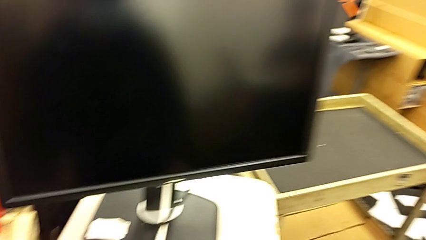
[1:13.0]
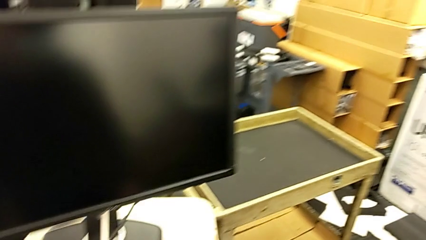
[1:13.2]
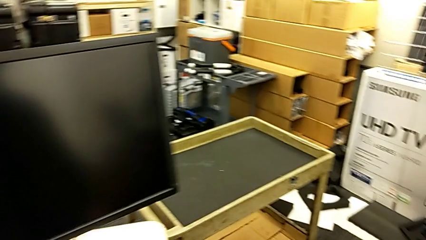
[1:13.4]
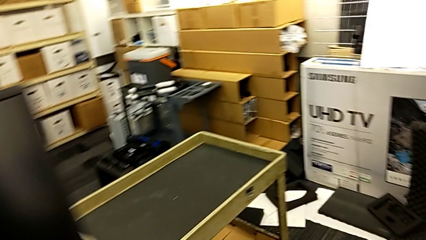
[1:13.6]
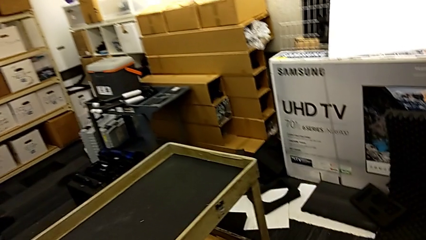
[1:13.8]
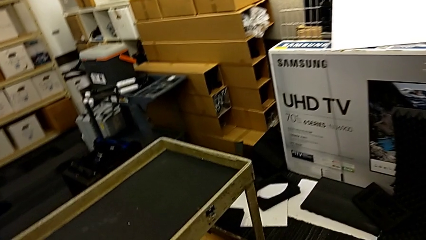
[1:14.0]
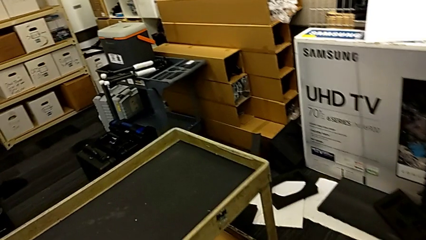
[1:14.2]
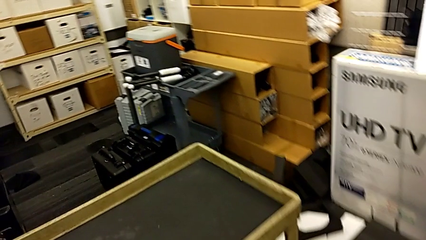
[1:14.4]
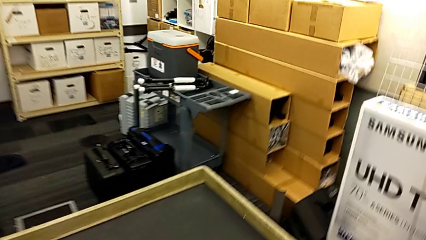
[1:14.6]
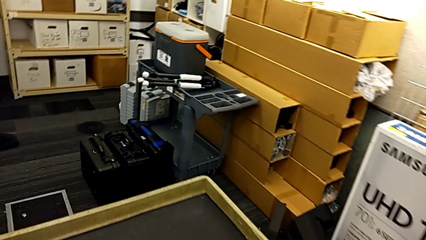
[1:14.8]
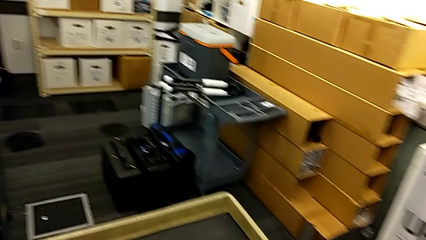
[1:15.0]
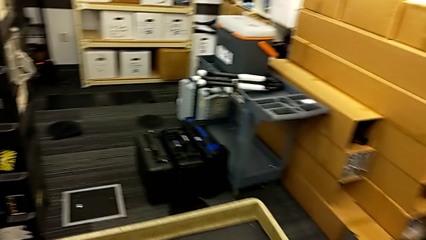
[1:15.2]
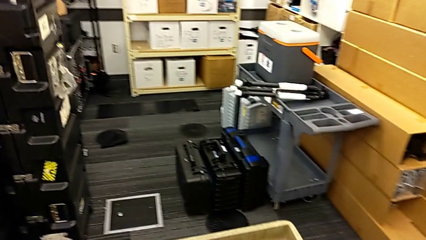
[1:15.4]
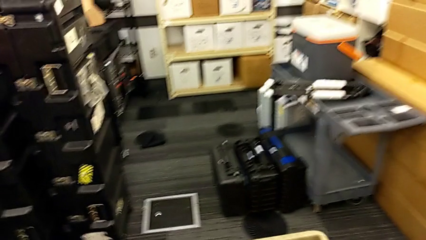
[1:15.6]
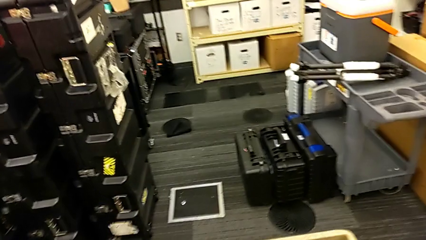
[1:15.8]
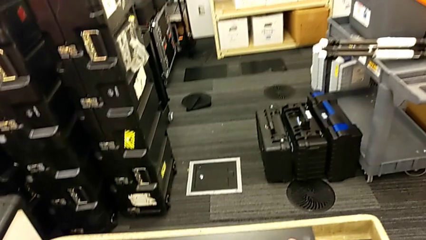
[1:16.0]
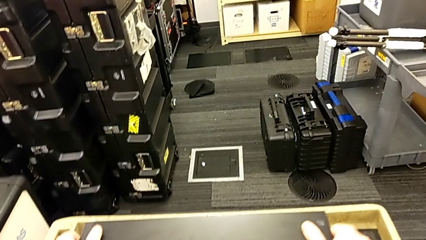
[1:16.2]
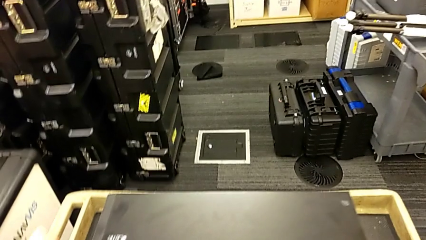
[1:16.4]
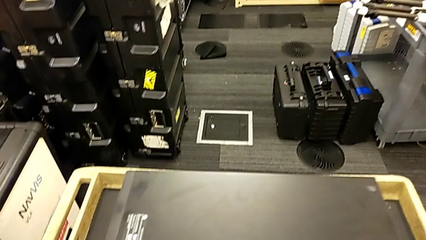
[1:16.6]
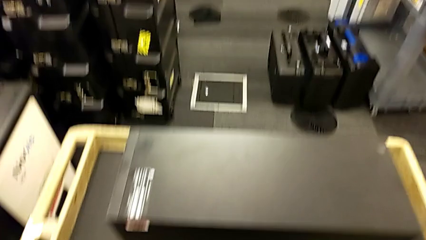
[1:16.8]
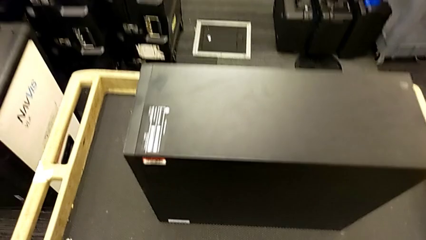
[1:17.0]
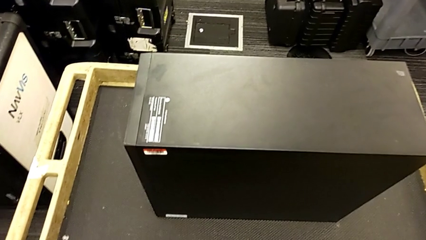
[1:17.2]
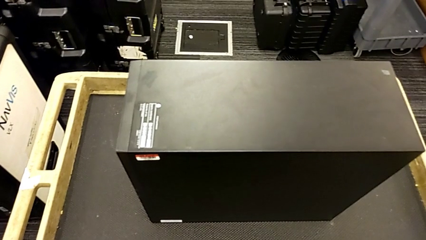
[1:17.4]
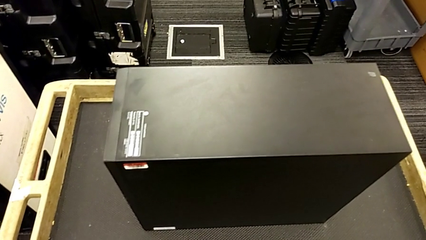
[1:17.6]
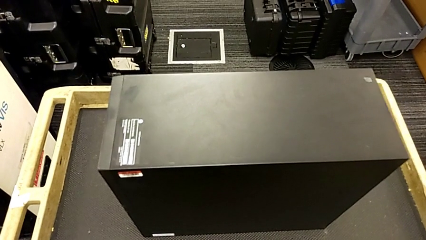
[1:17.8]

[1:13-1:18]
The camera wearer is putting the computer tower onto the car. They lift the computer tower and place it.

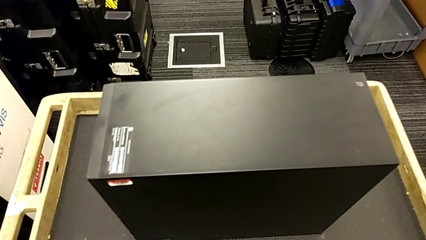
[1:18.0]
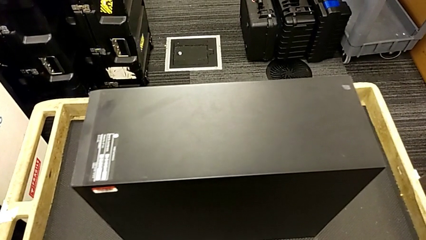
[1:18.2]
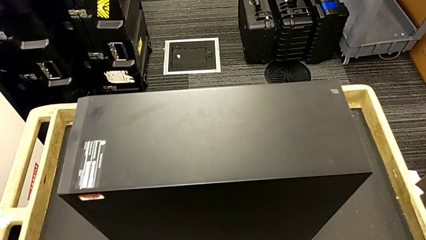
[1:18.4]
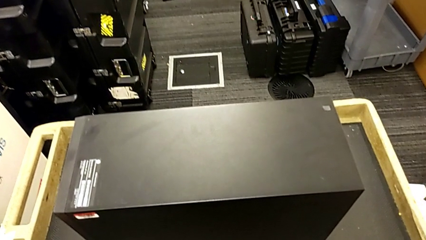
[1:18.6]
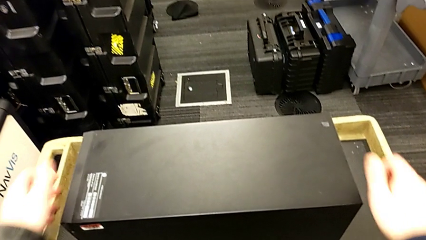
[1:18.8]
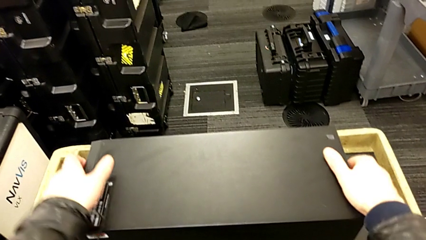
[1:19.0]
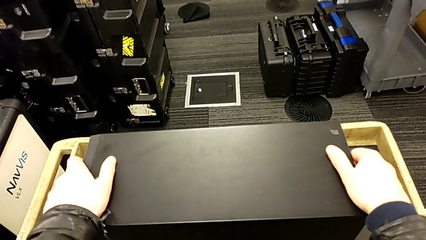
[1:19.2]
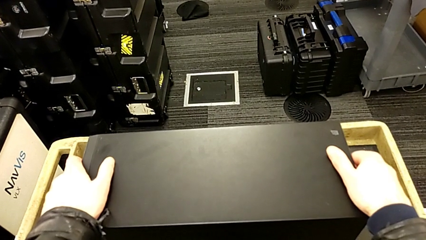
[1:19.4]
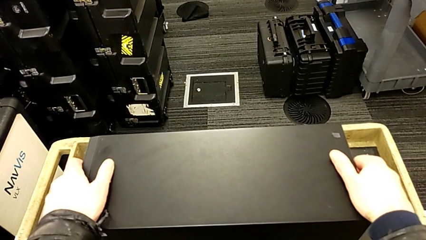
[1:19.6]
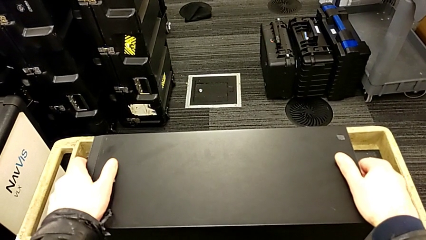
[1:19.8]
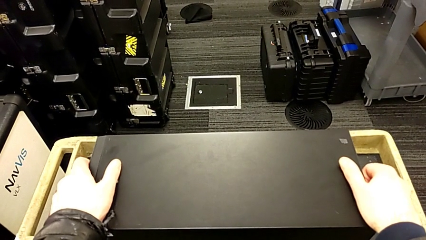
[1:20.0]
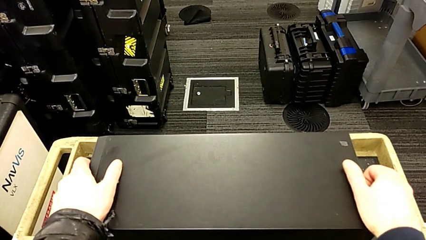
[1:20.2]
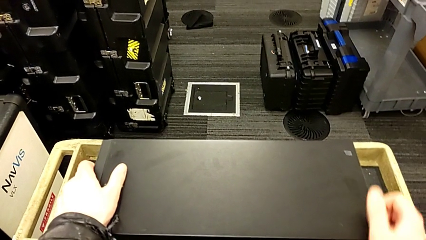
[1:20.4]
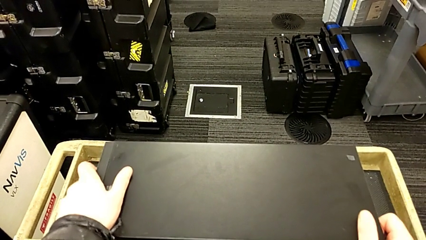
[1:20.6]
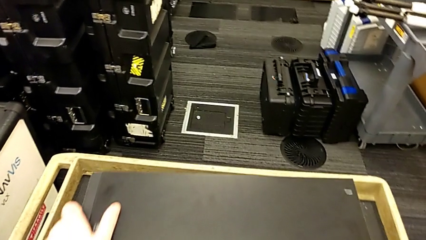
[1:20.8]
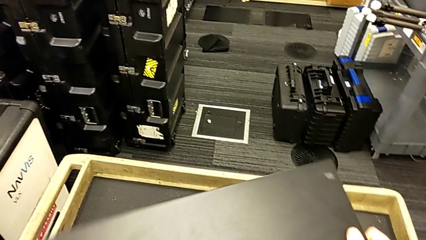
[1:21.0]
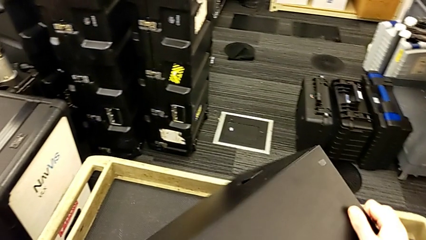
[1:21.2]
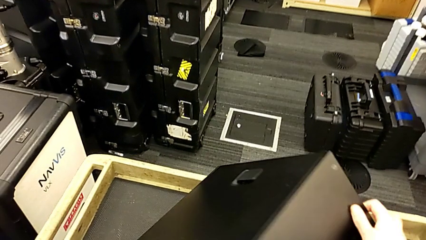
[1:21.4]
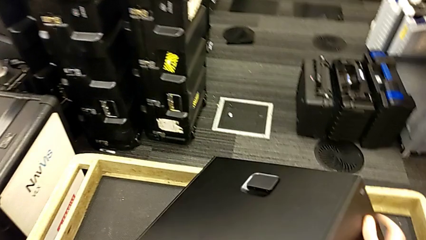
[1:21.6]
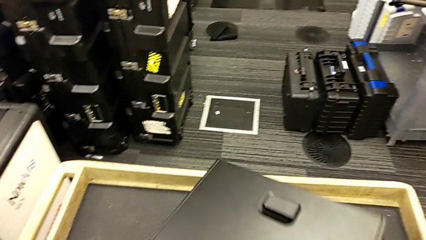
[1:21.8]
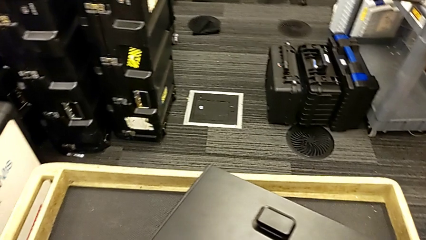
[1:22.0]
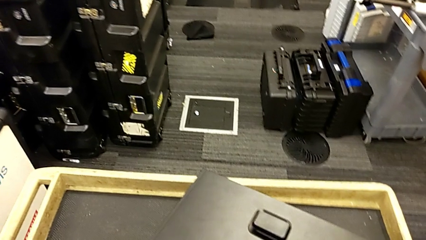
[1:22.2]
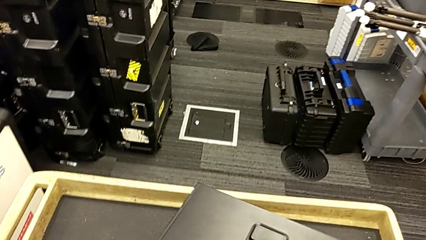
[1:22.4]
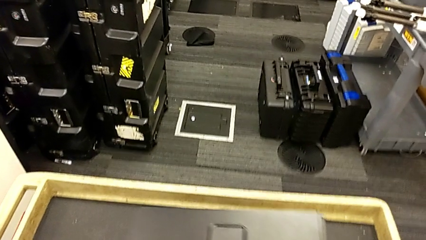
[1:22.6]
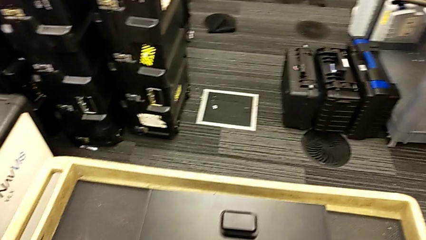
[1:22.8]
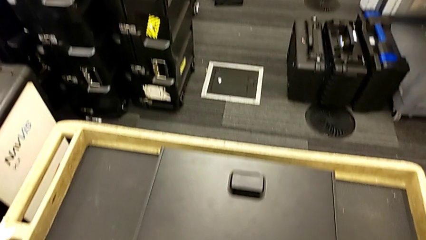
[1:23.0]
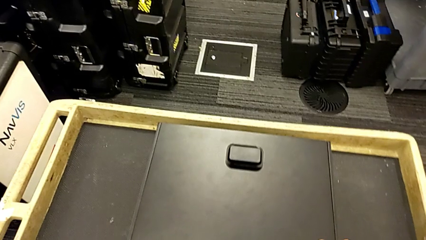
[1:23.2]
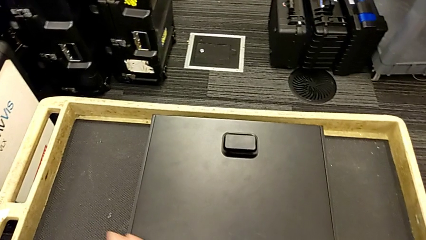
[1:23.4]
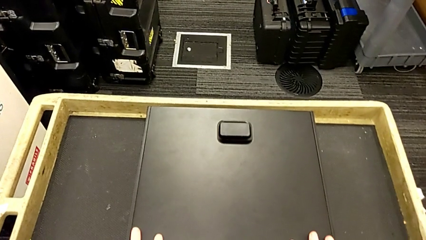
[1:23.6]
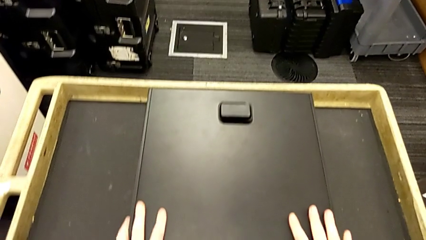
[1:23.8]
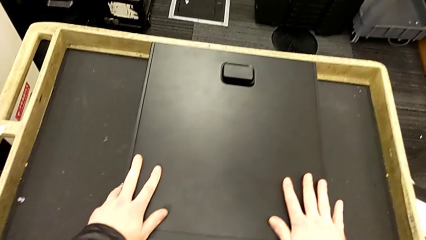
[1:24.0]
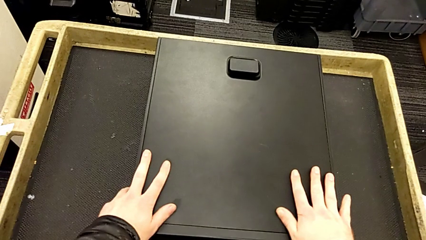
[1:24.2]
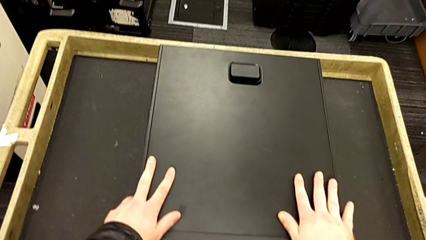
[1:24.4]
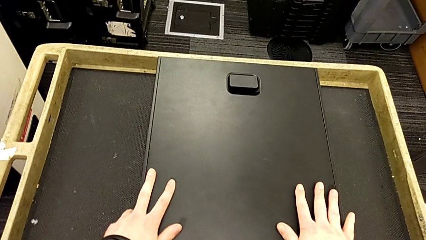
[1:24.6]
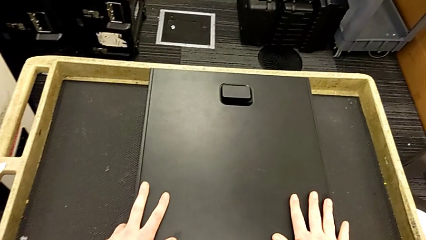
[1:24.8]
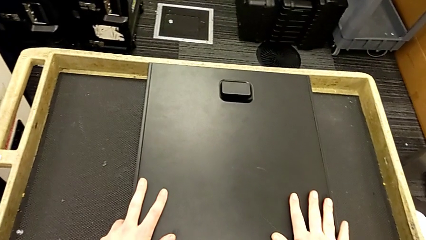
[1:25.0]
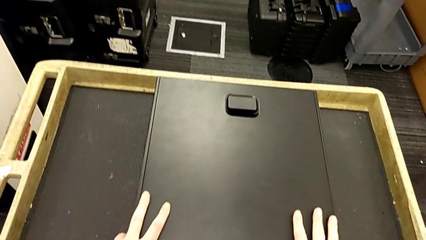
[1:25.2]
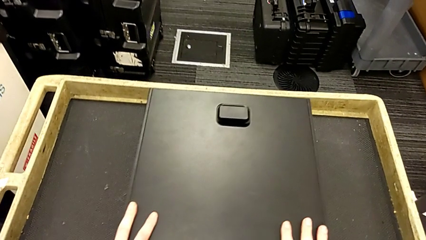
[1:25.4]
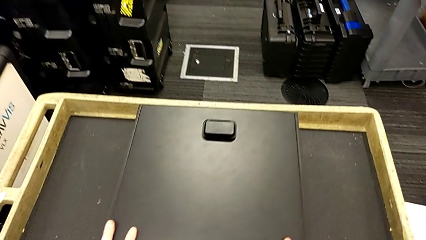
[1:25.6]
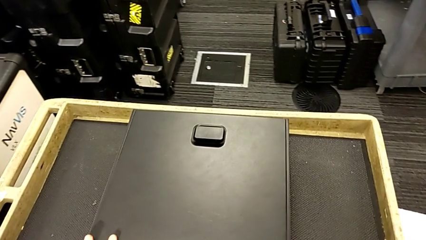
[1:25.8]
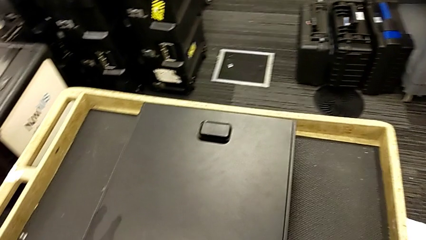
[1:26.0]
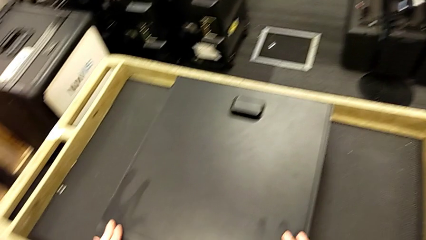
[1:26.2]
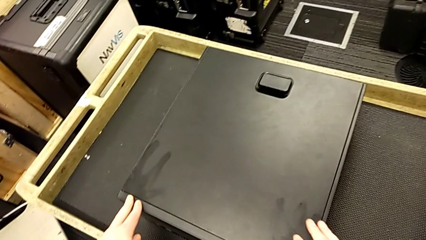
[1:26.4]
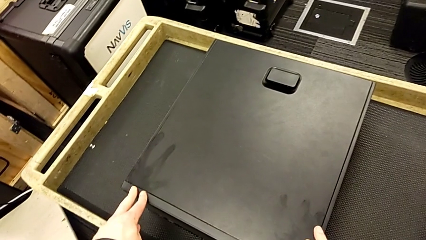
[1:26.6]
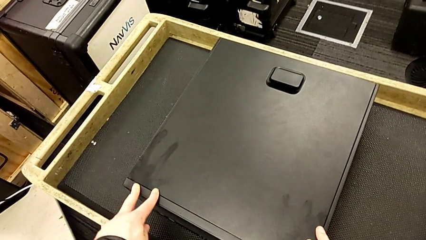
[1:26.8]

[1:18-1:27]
The camera wearer rotates the computer tower. They grab the computer tower and rotate it.
